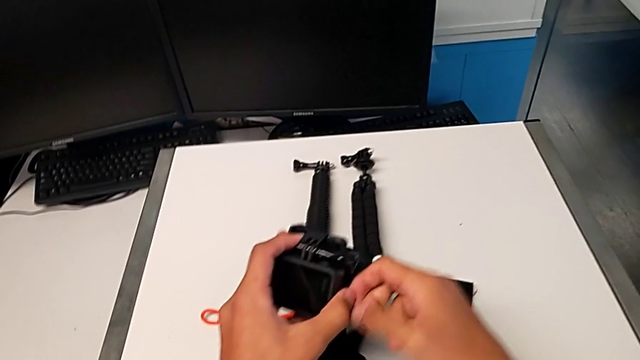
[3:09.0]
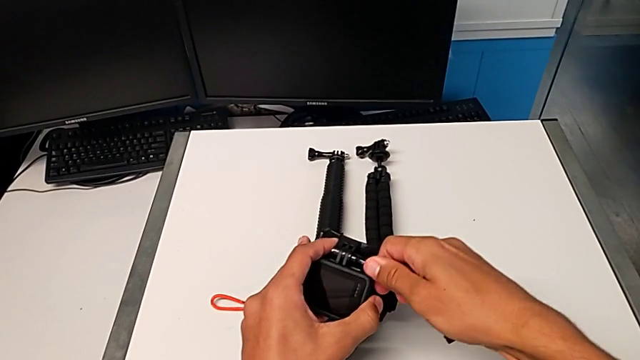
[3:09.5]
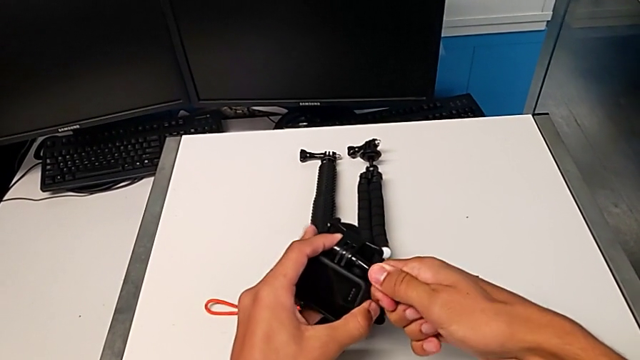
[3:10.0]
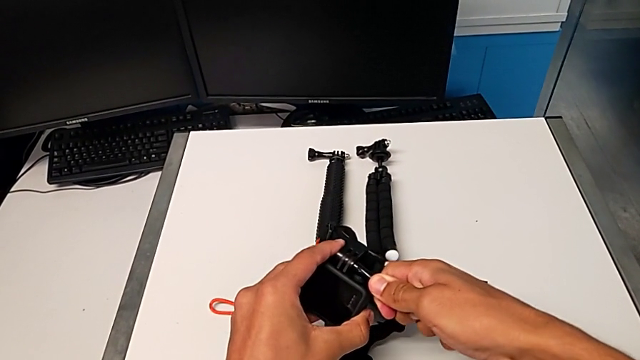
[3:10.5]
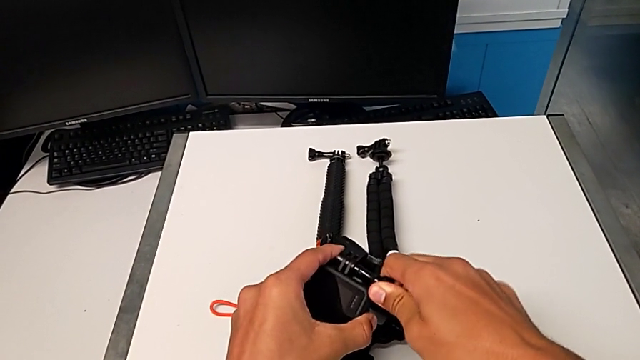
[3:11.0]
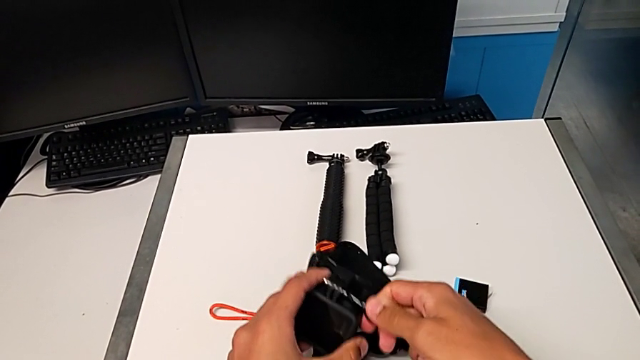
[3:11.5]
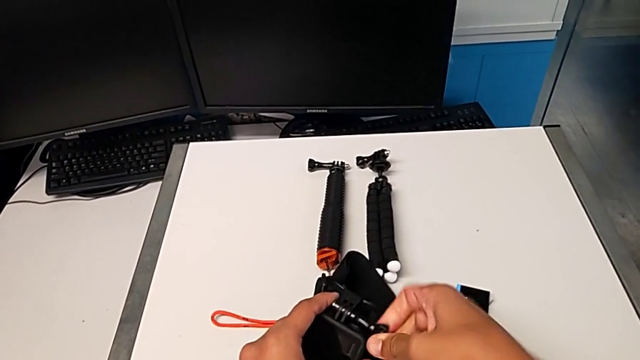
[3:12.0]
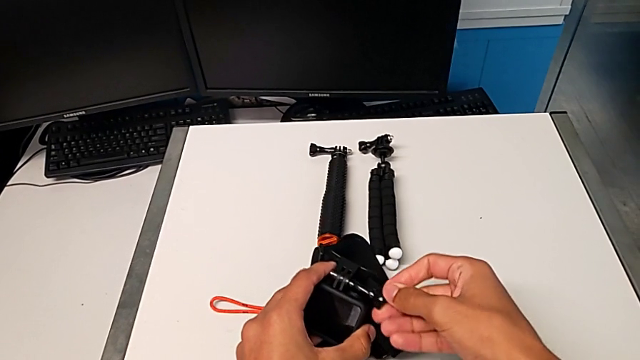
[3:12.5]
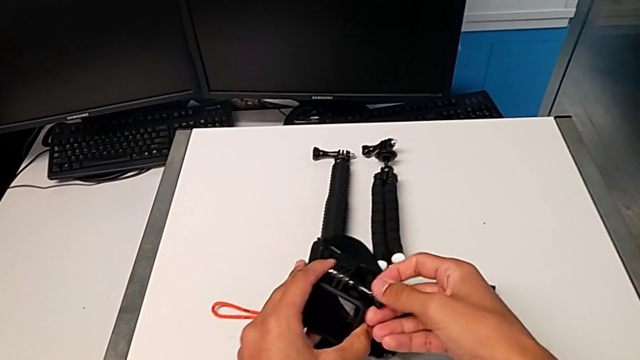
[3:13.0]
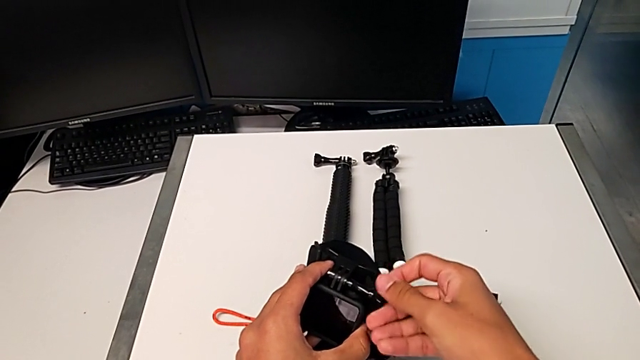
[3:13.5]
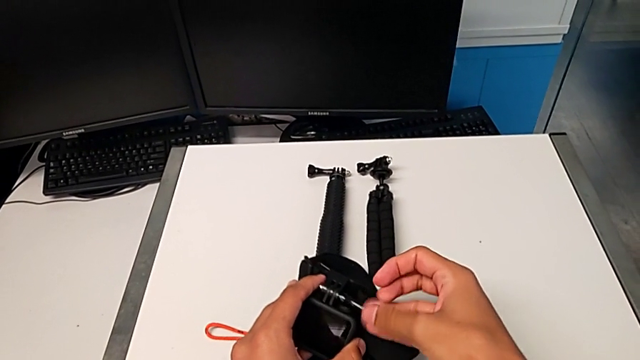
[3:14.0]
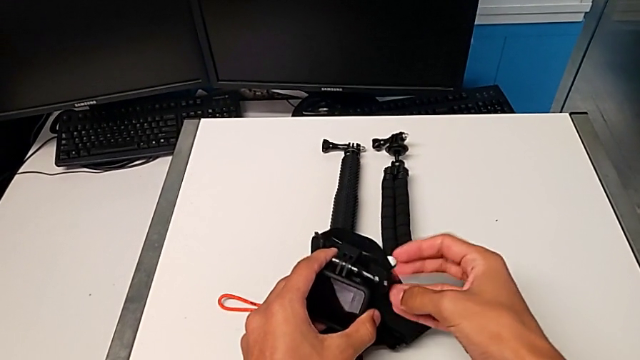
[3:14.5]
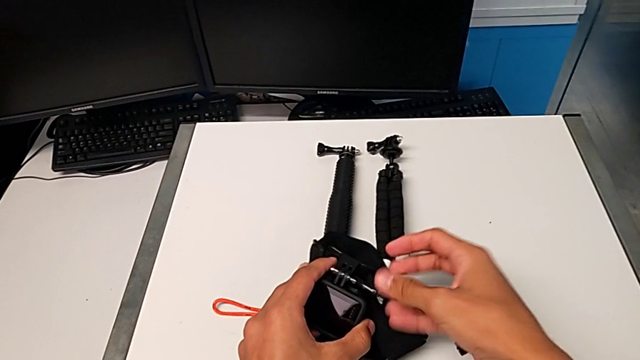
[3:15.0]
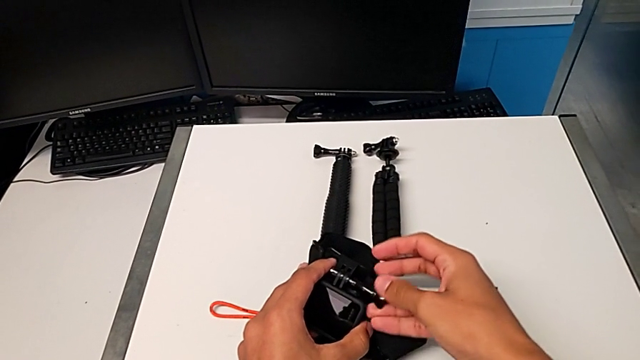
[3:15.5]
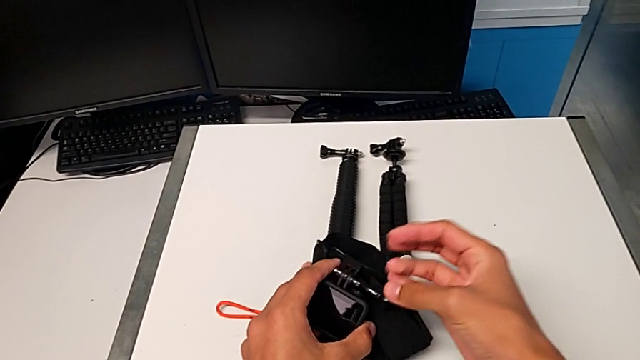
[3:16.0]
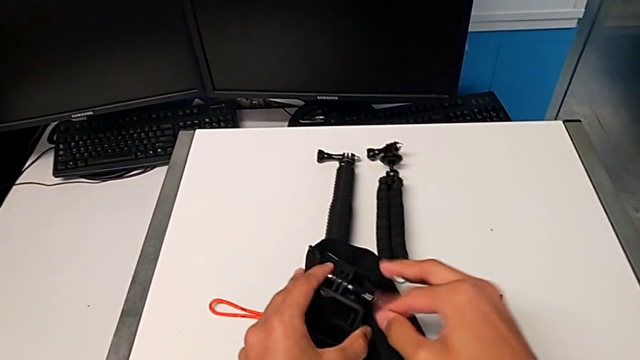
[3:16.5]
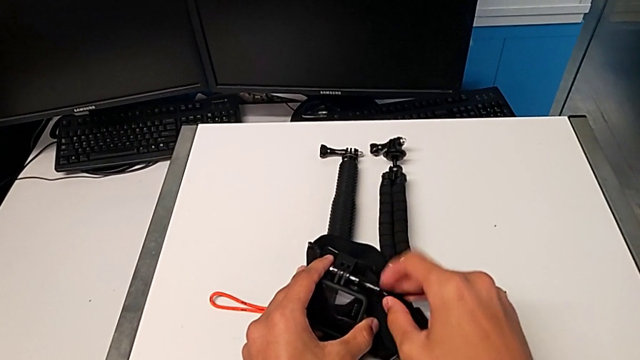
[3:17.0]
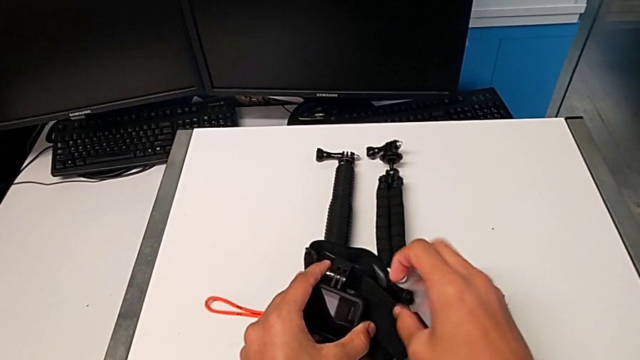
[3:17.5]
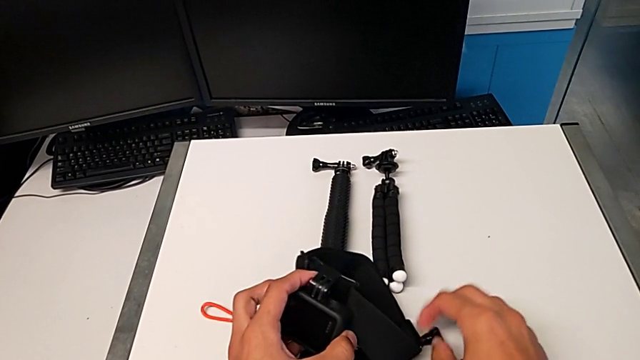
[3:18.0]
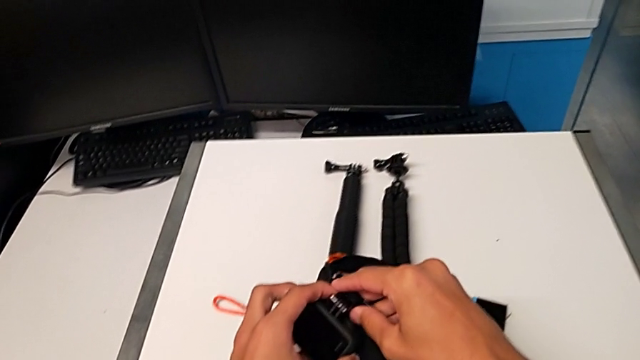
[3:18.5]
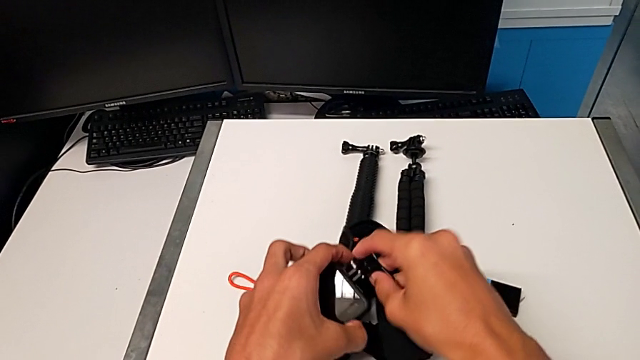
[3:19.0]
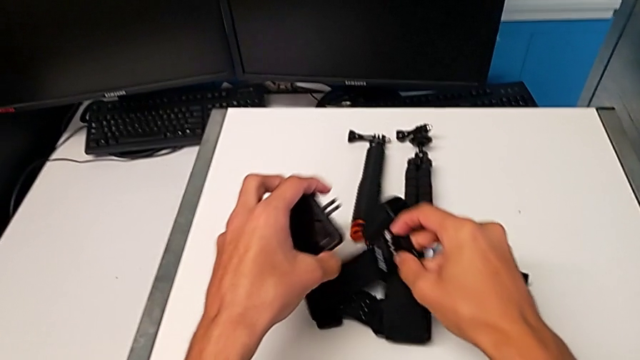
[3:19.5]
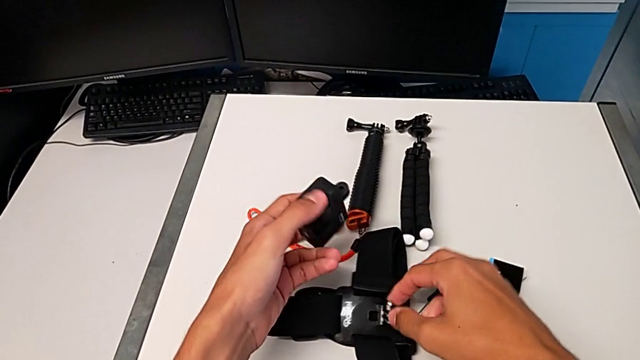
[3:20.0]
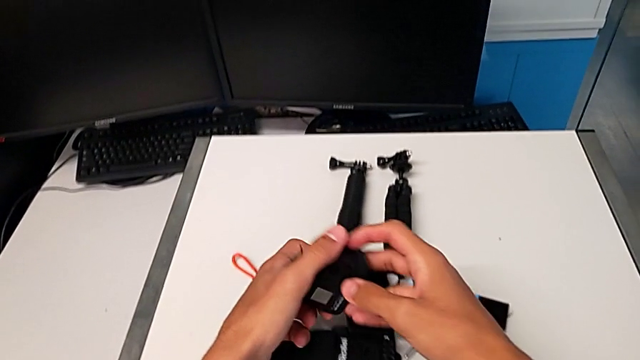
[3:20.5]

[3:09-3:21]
The camera wearer disassembles the GoPro from the strap. They unscrew the strap, drop the screw and withdraw the black GoPro.

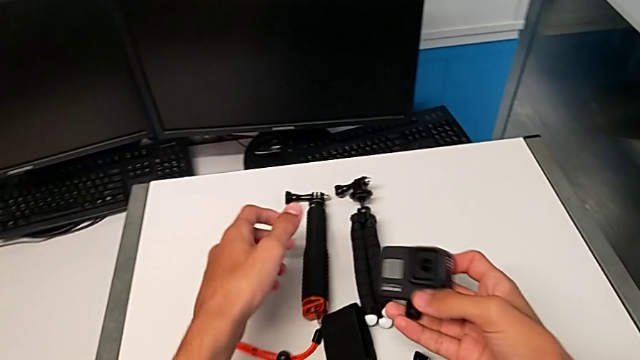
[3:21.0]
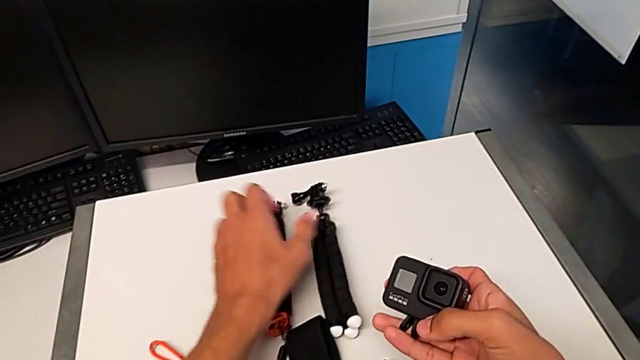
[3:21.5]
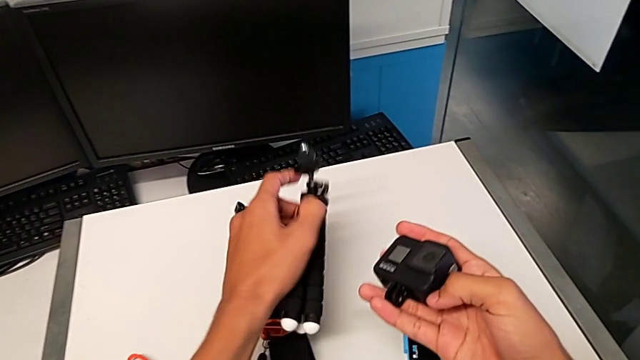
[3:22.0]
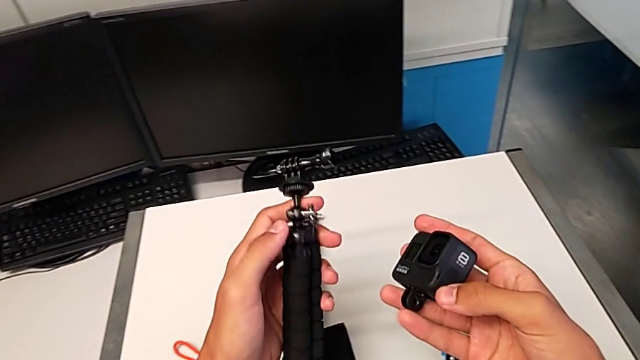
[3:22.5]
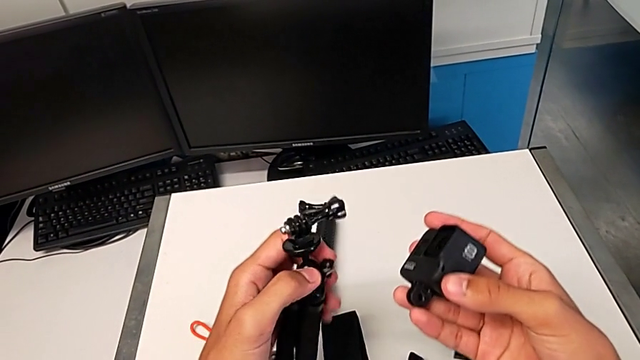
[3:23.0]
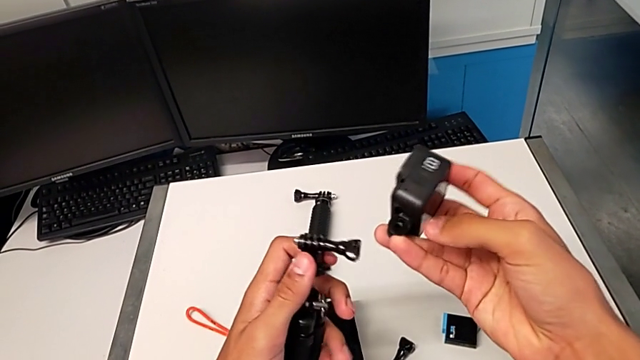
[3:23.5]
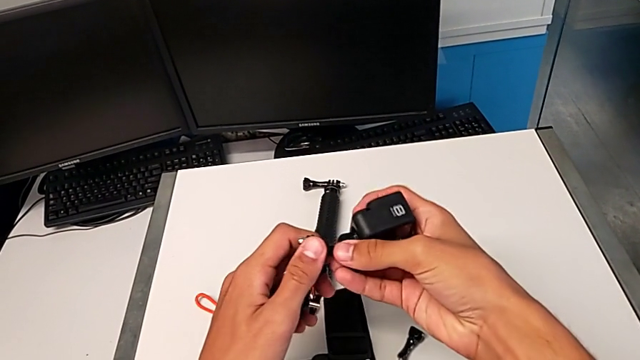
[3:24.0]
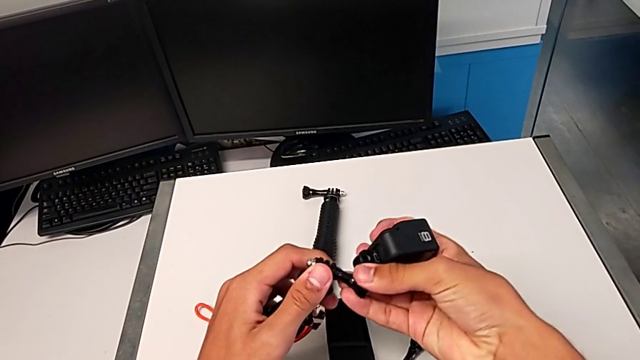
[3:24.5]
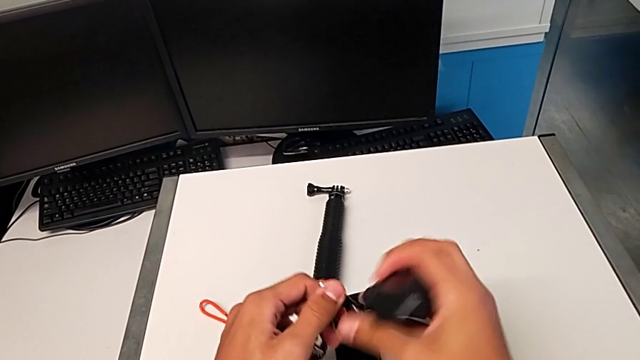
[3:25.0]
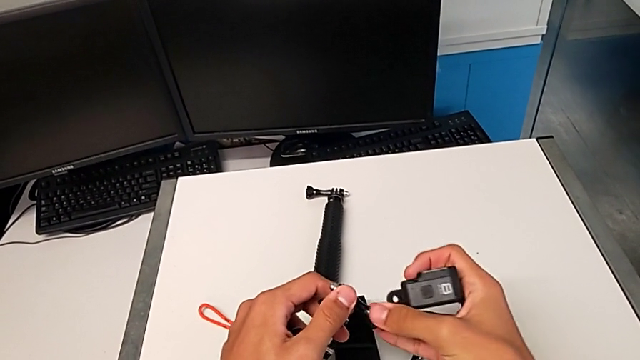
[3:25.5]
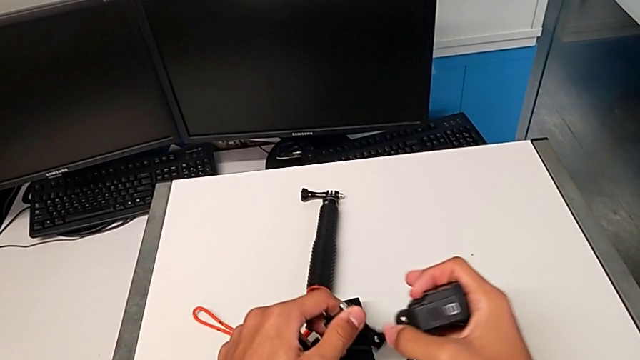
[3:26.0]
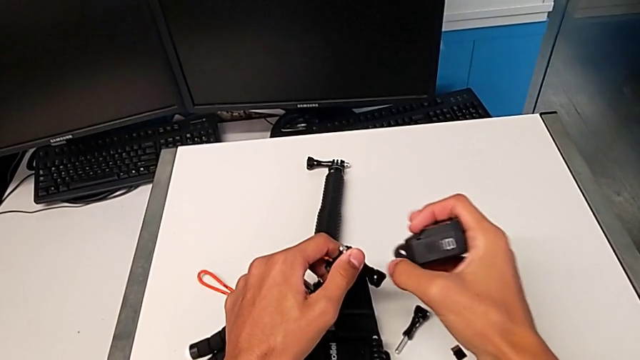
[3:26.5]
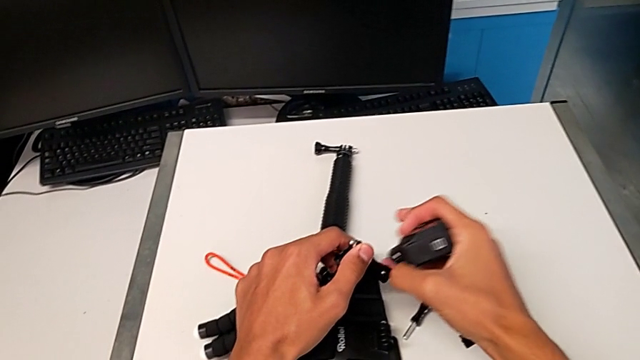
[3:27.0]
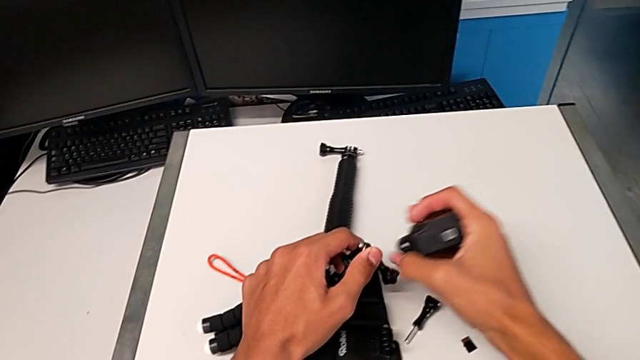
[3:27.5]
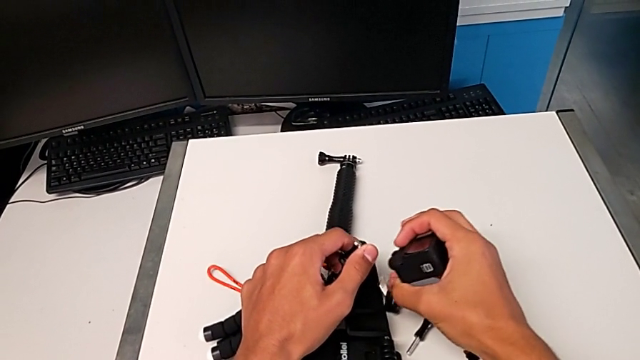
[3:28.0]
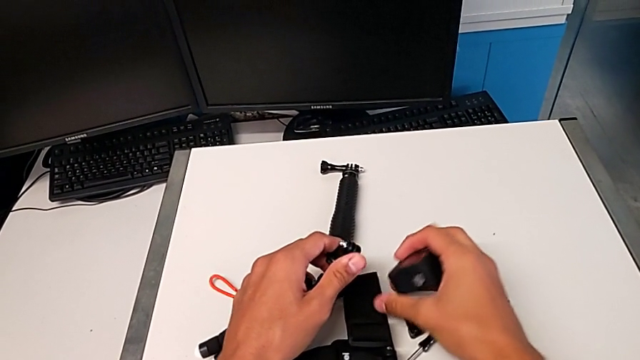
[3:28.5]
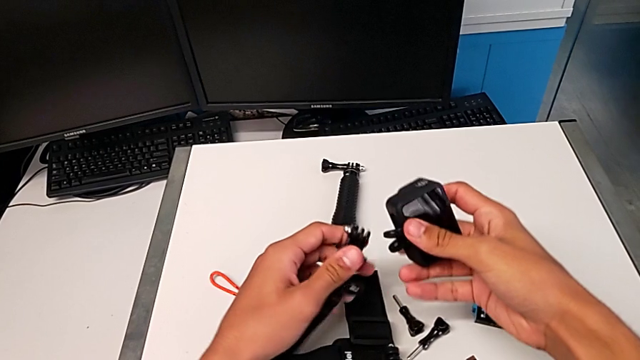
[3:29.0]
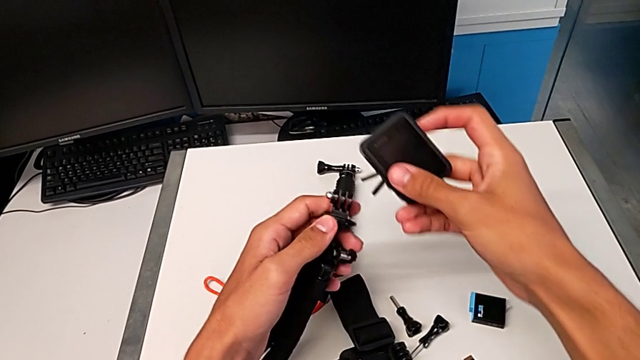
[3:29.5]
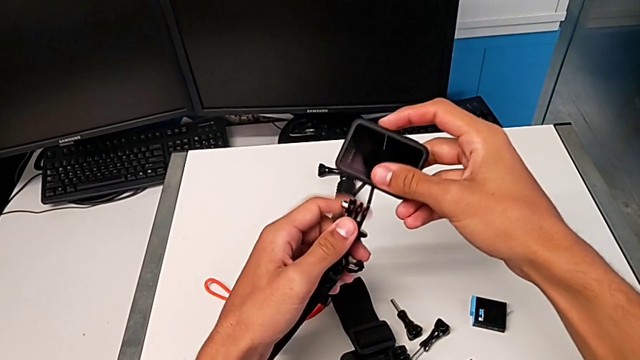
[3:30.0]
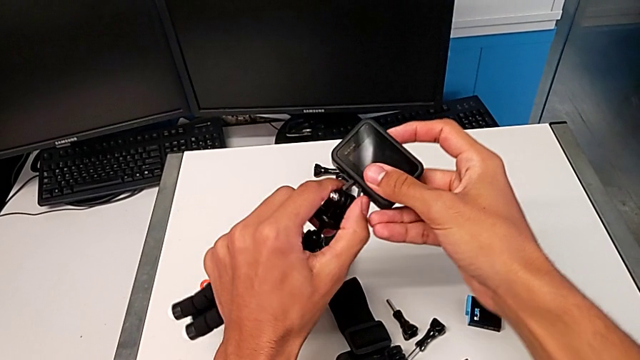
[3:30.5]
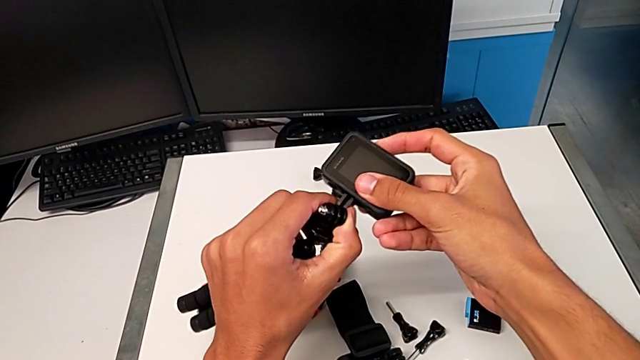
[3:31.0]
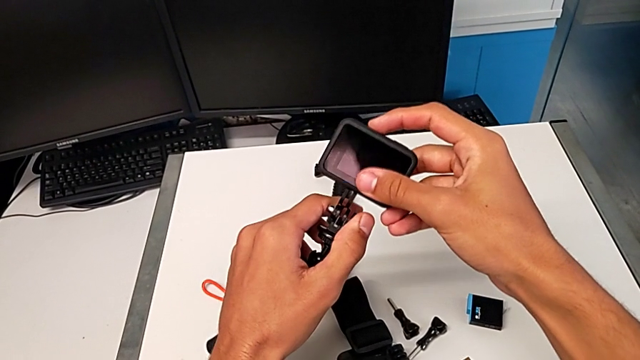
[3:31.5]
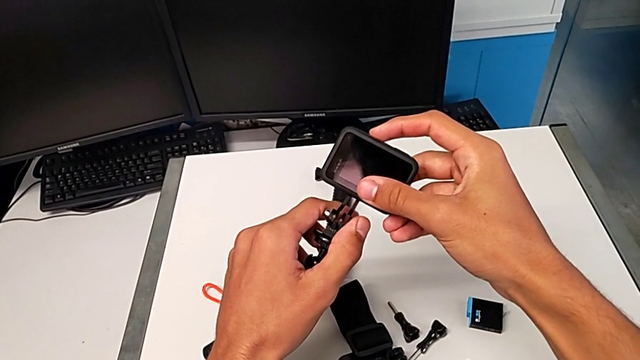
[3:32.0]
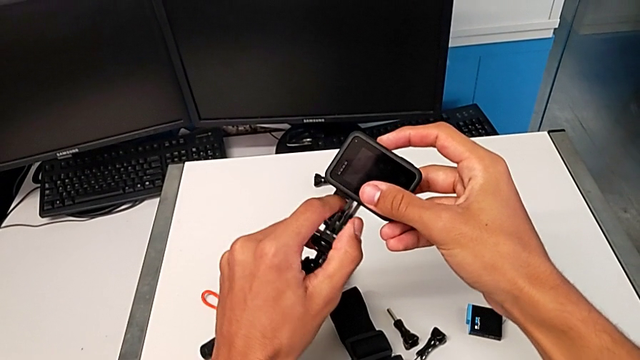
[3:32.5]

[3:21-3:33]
The camera wearer is mounting the GoPro onto the tripod. They grab the black tripod, unscrew the black screw and begin to align the black GoPro.
